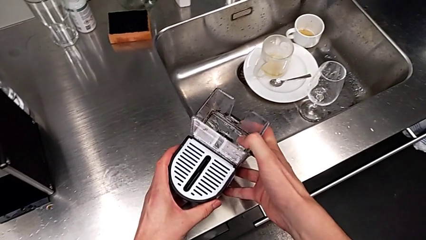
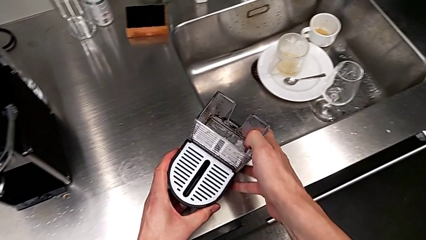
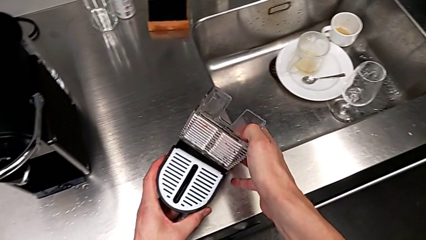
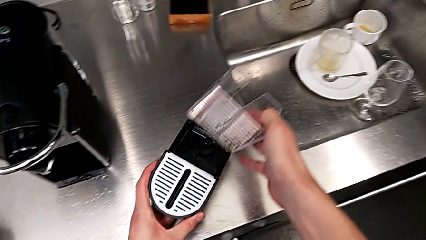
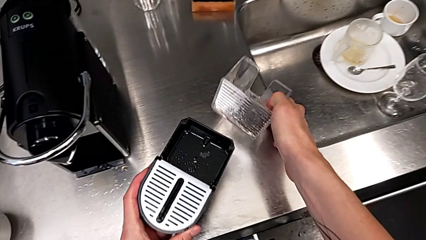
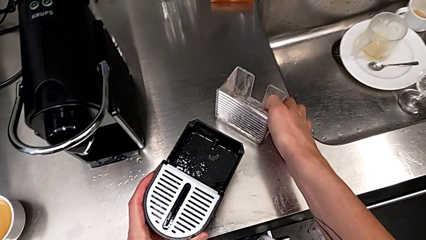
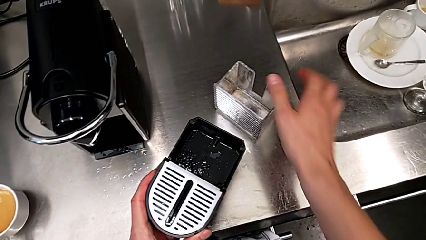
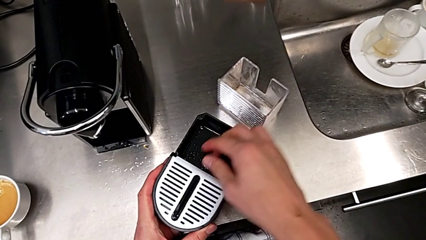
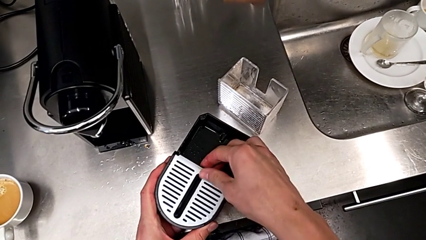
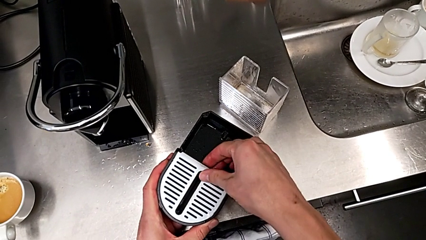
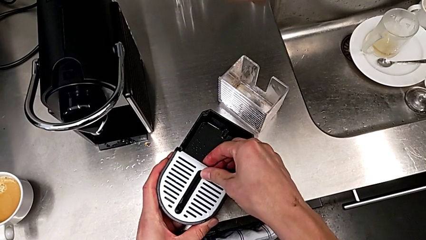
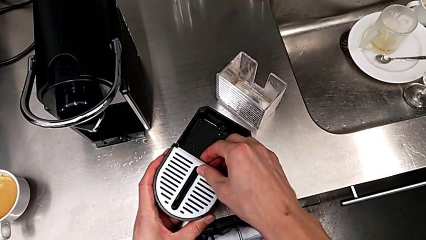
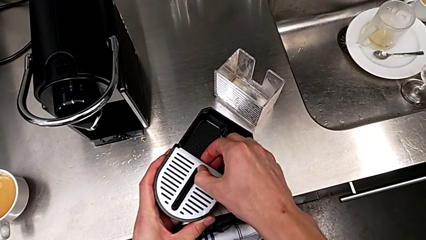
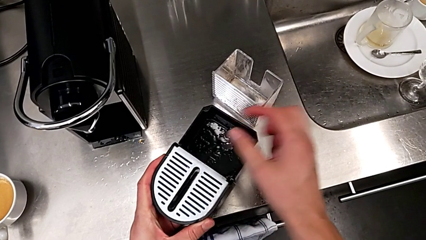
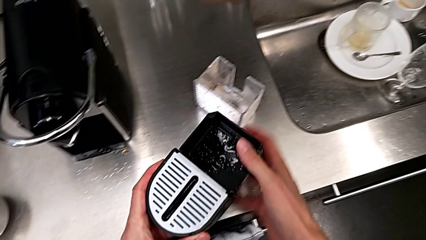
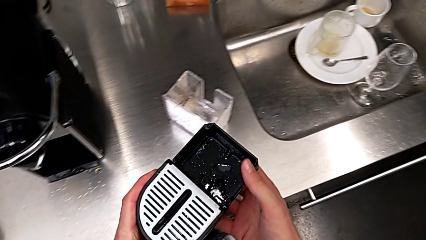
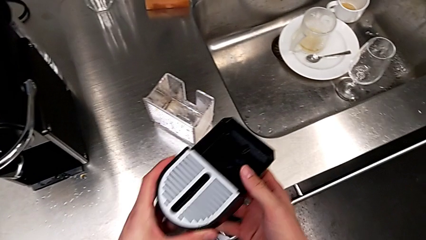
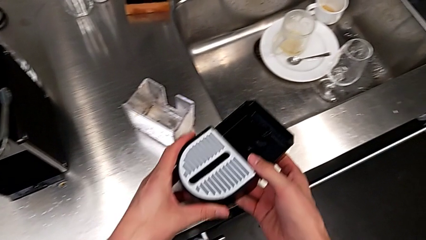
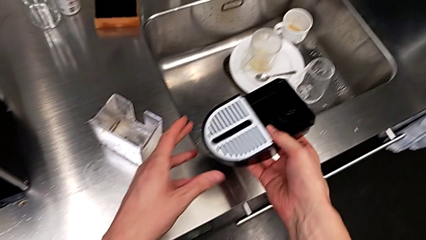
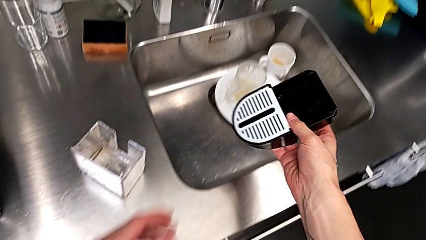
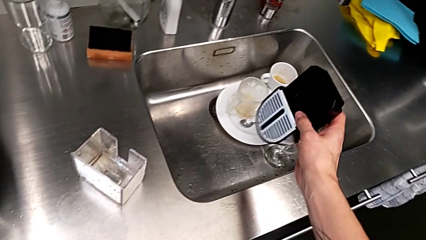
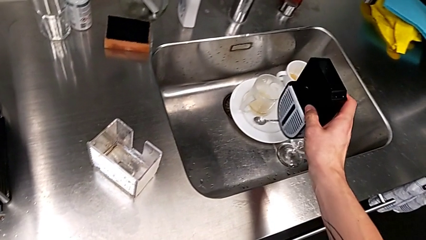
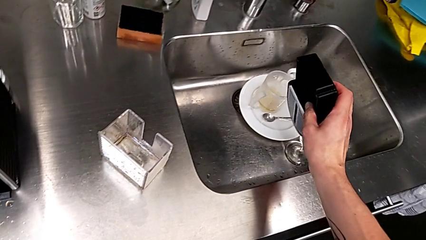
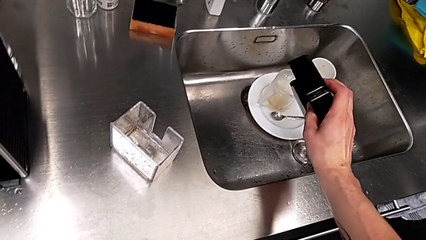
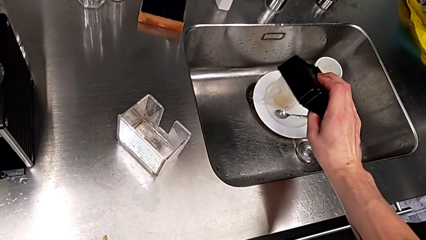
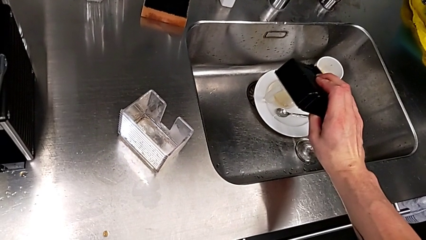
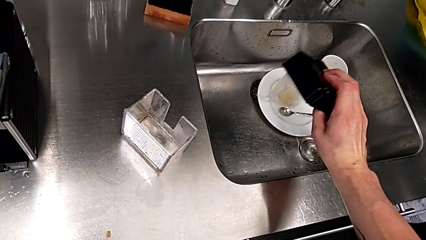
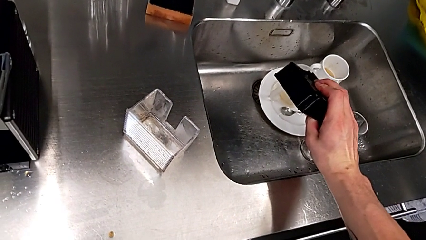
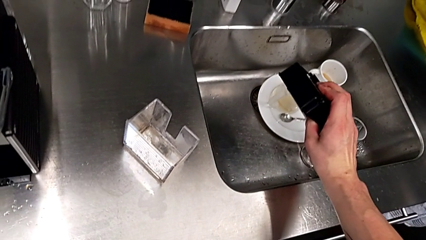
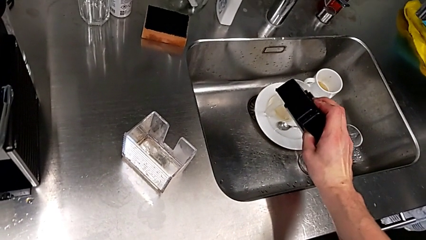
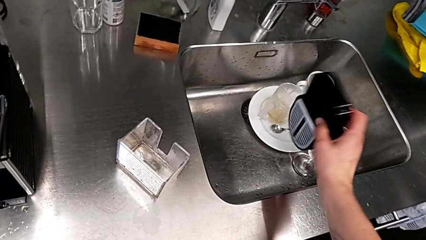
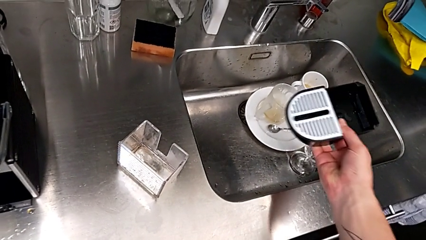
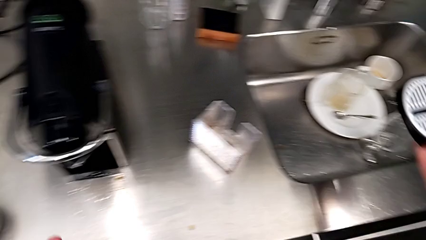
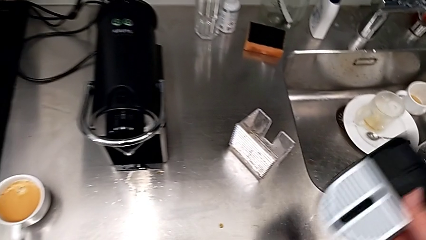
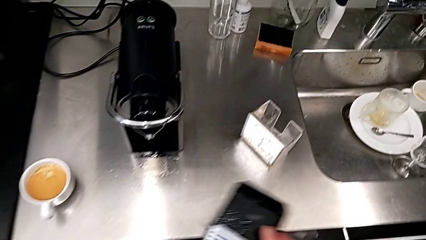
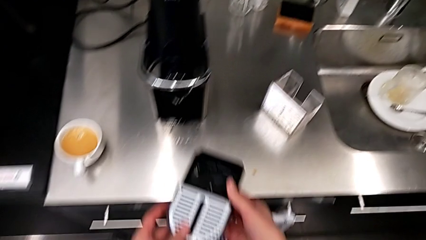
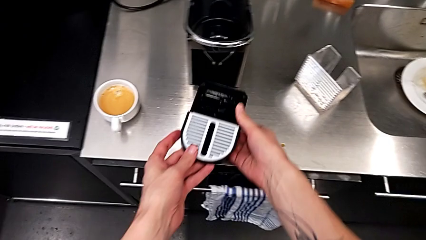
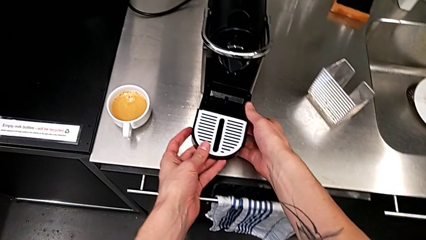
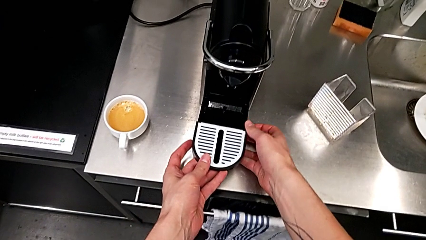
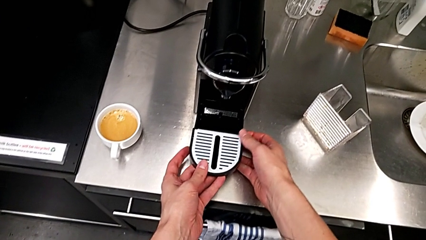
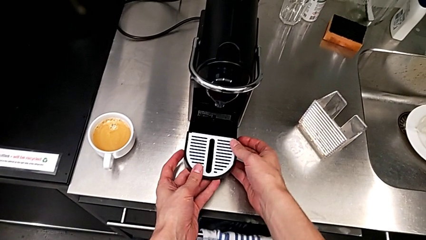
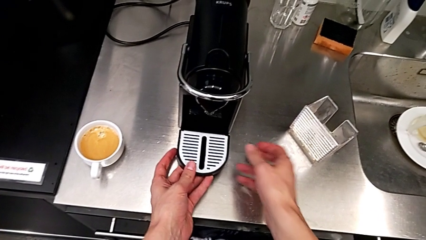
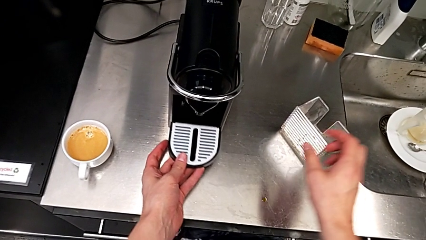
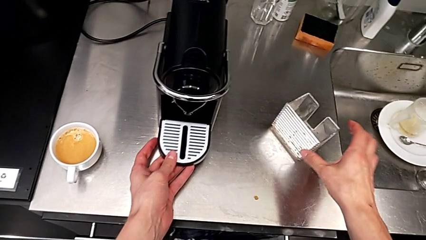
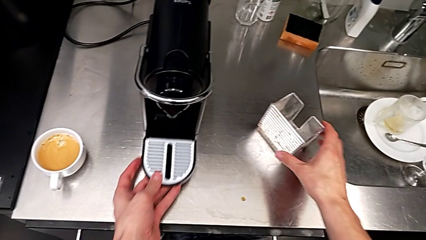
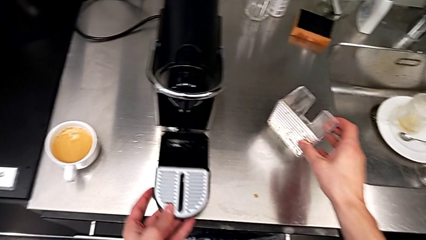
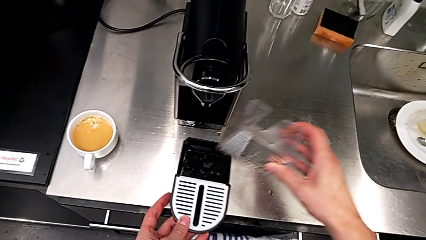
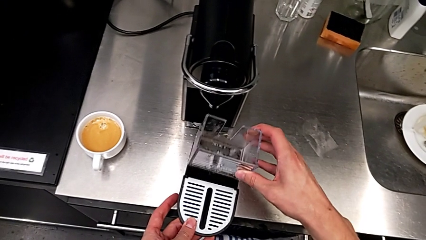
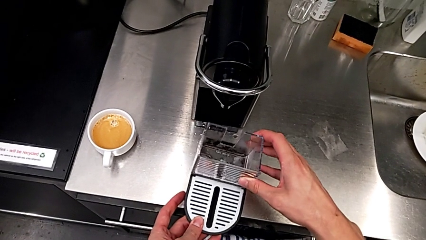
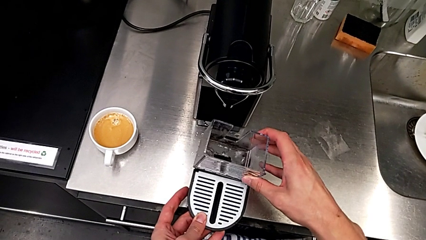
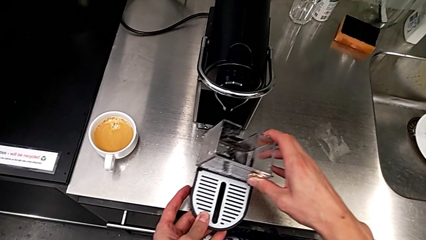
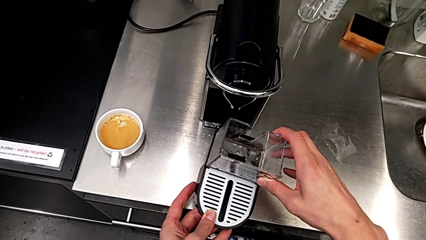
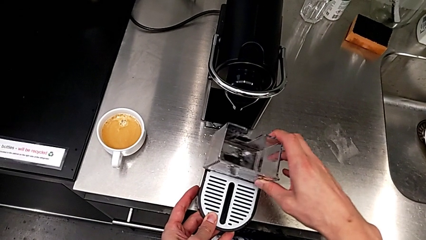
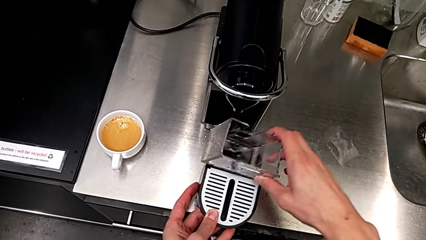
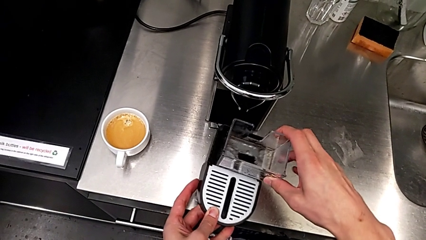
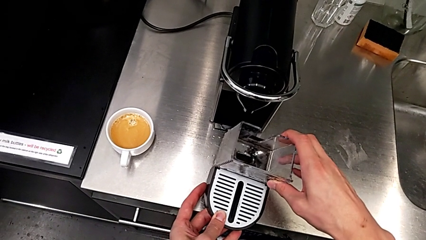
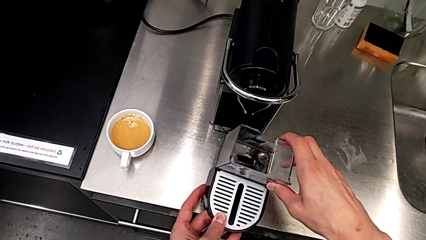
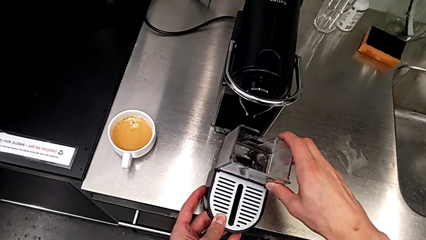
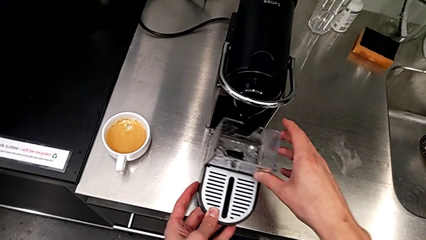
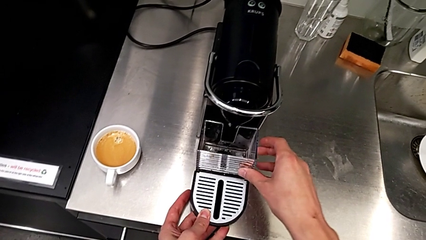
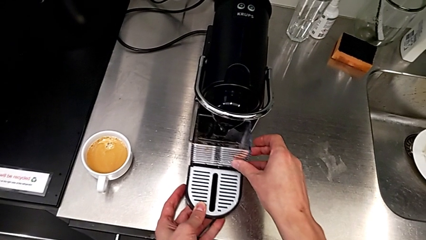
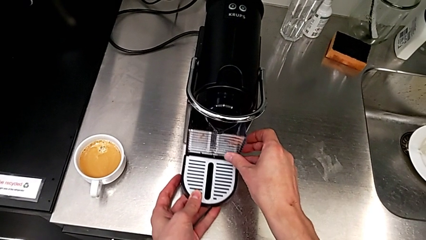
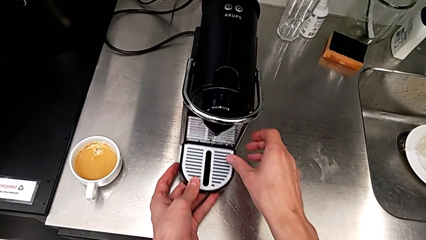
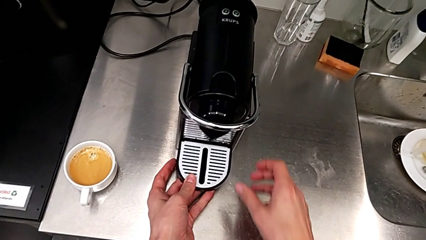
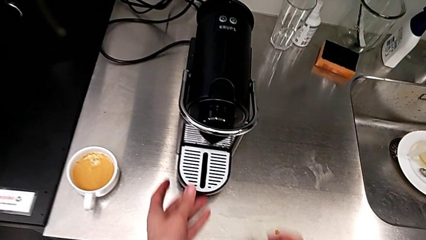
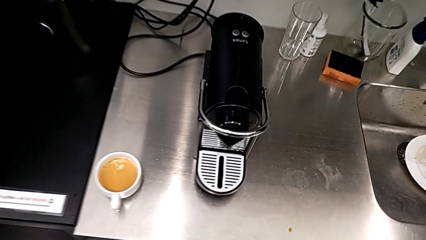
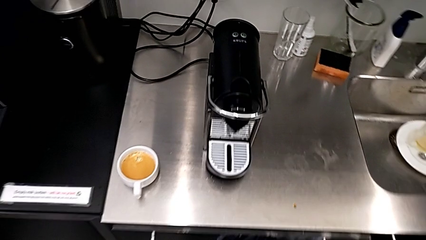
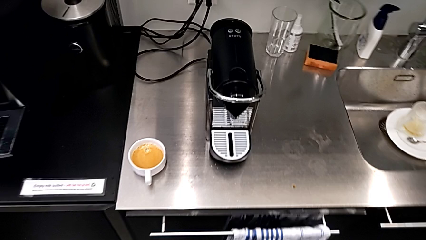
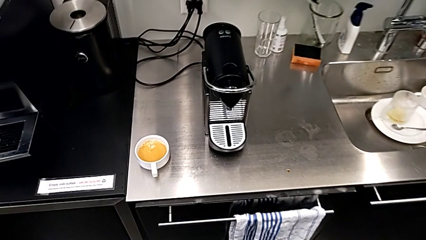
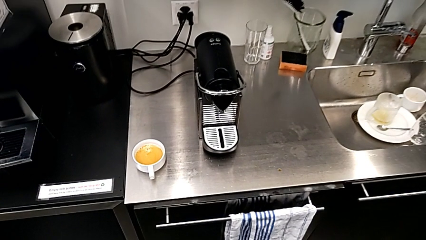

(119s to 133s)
The camera wearer is emptying the drip tray. They withdraw the capsule container with the right hand. They inspect the drip tray and empty it with the right hand. They grab the drip tray and pull it with the left hand. They grab the capsule container and assemble it with the right hand. They assemble the drip tray with the left hand.
